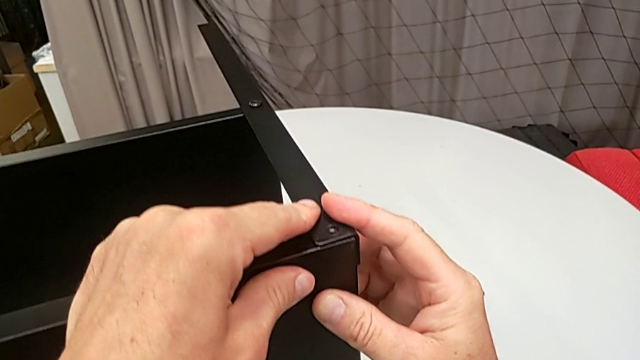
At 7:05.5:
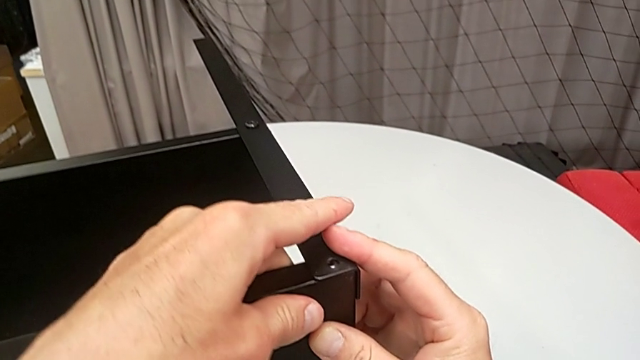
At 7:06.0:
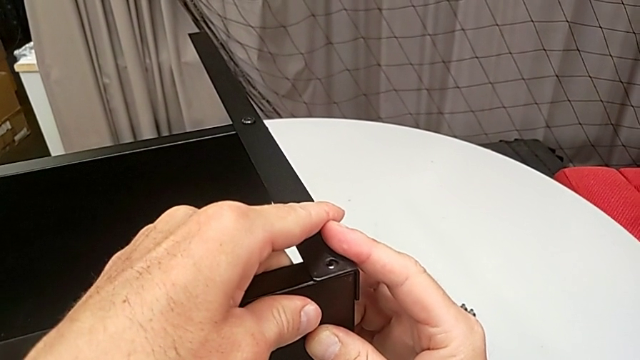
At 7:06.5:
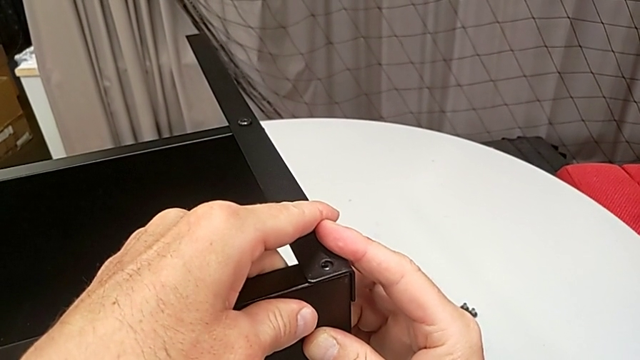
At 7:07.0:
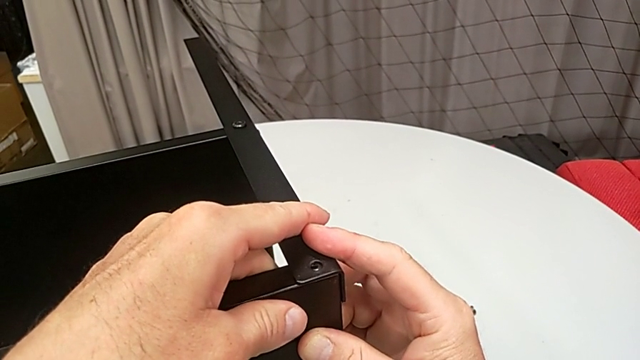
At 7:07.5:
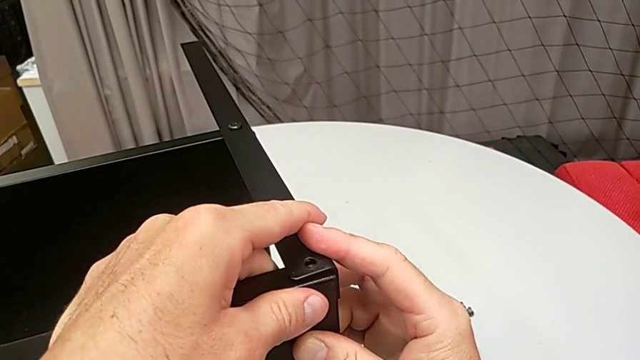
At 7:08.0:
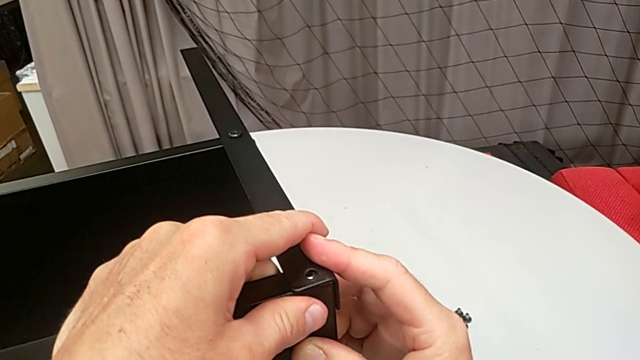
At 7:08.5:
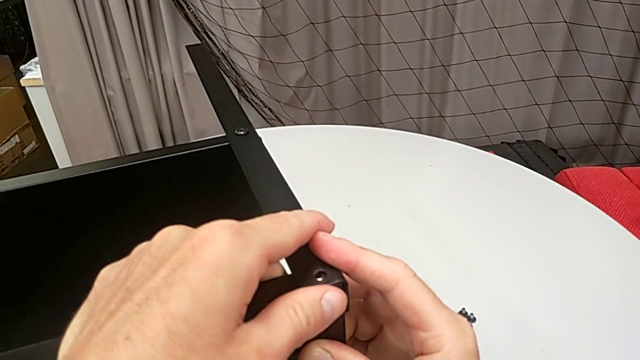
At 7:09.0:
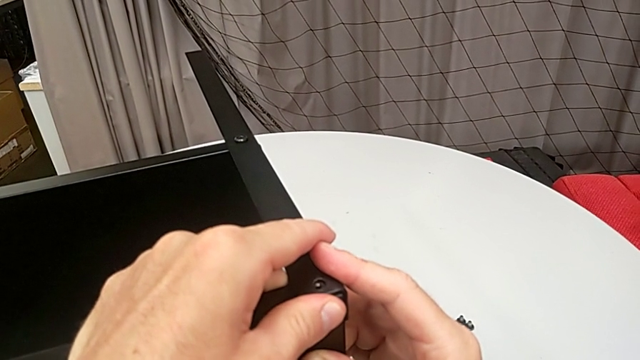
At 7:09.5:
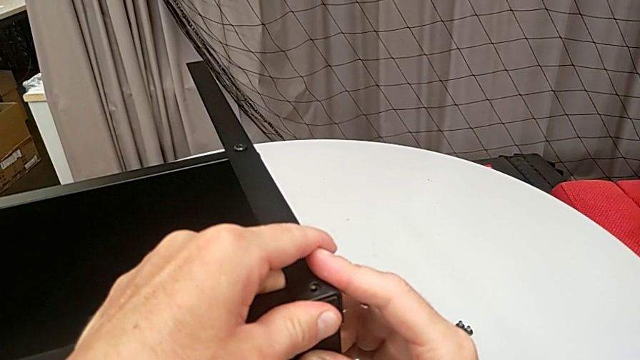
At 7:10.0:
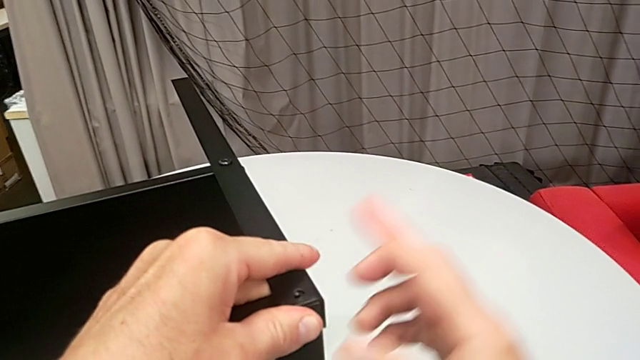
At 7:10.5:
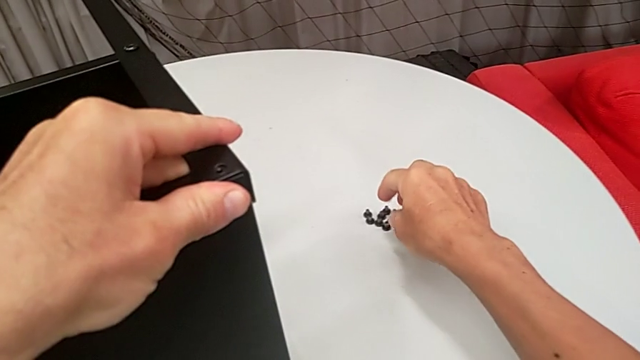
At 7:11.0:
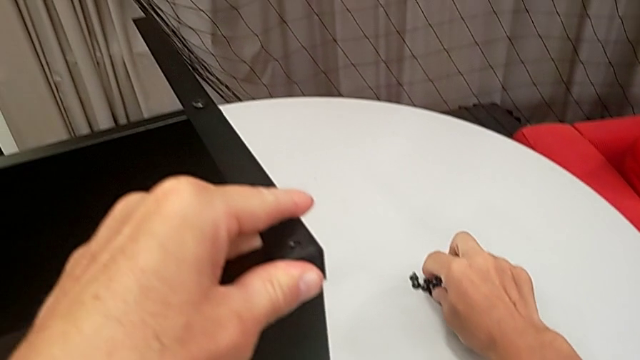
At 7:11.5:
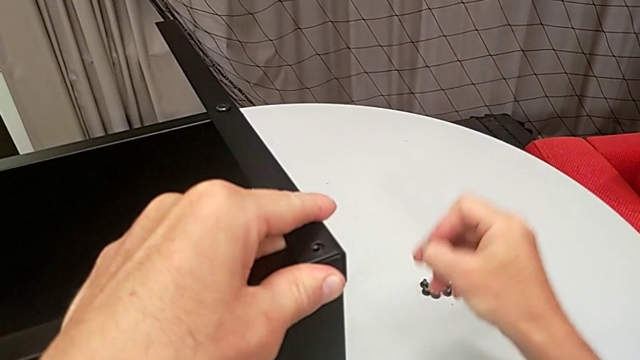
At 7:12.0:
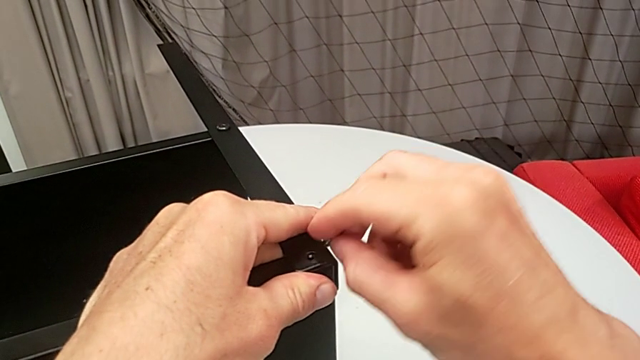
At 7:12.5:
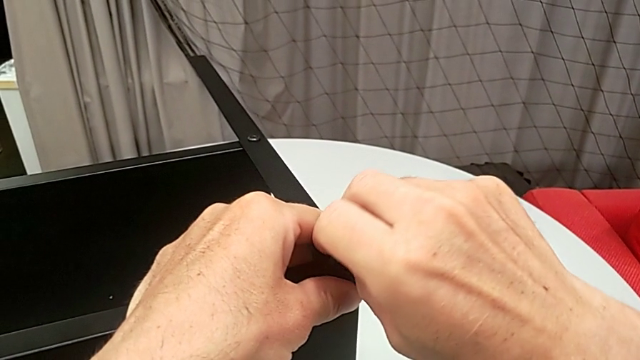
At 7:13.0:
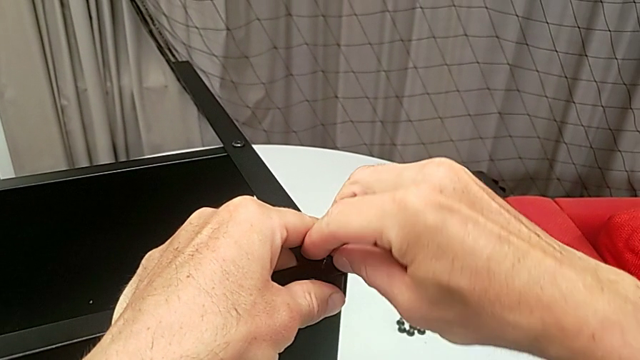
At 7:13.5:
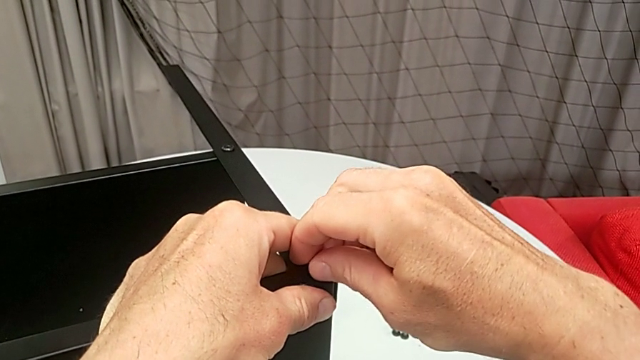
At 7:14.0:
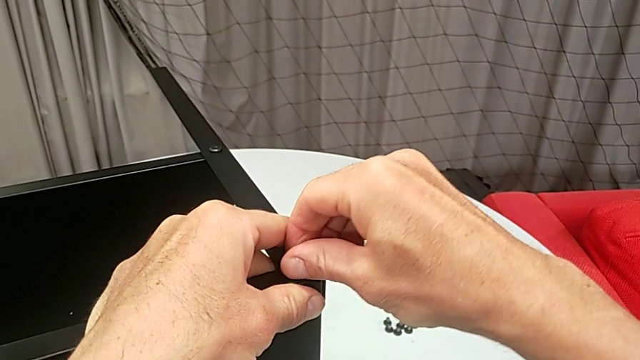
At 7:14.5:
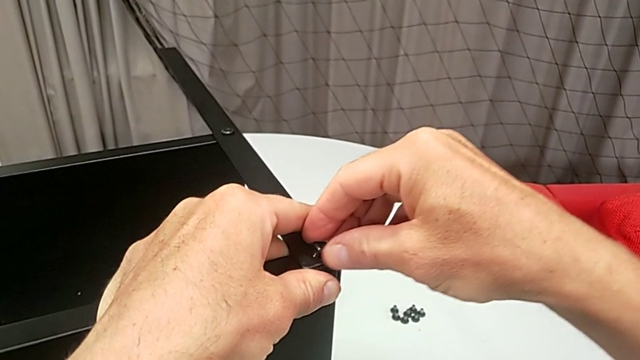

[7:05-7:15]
The camera wearer is assembling the top tray. They keep aligning the top tray, grab the hex socket head and insert it.

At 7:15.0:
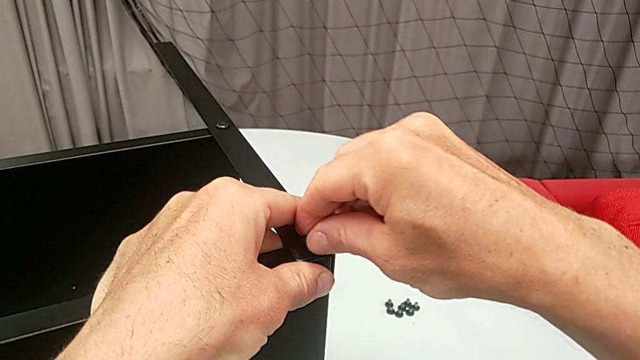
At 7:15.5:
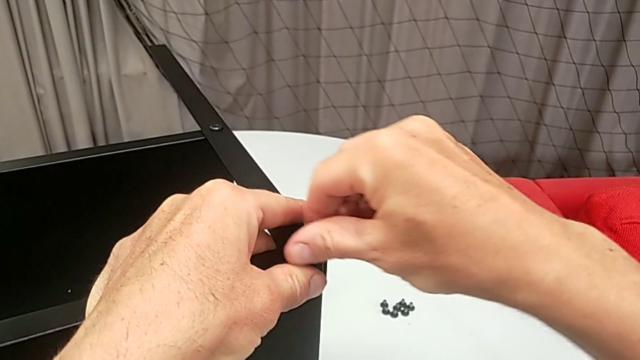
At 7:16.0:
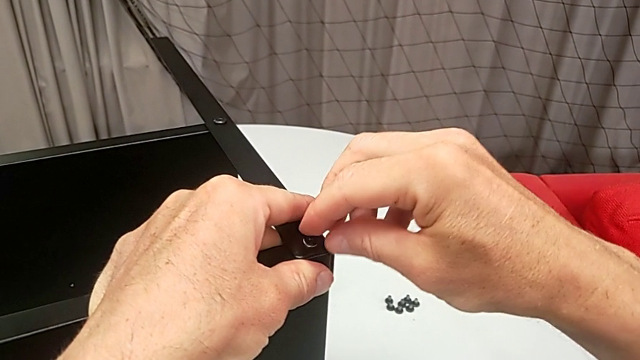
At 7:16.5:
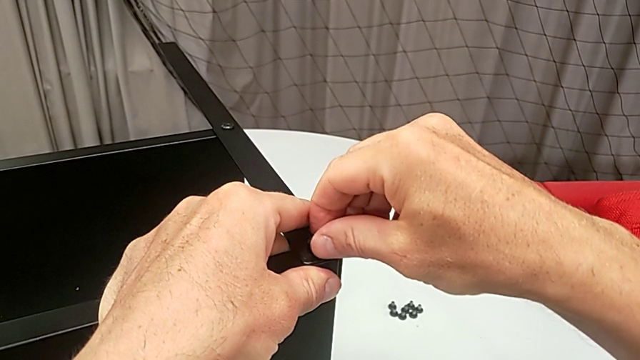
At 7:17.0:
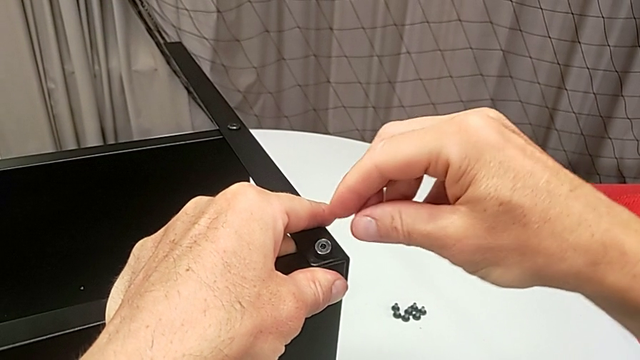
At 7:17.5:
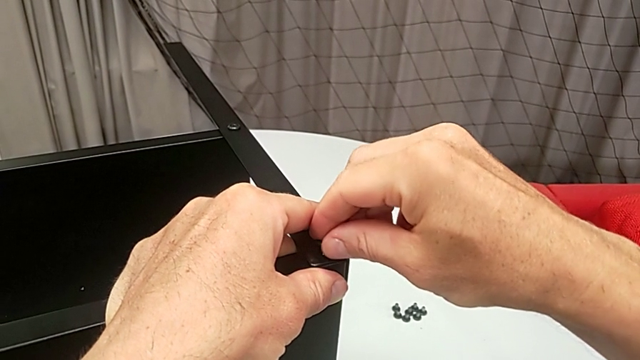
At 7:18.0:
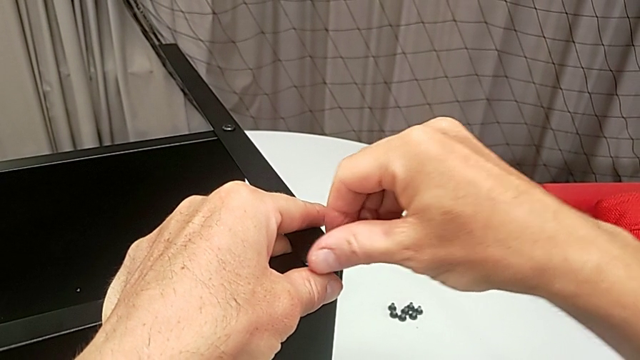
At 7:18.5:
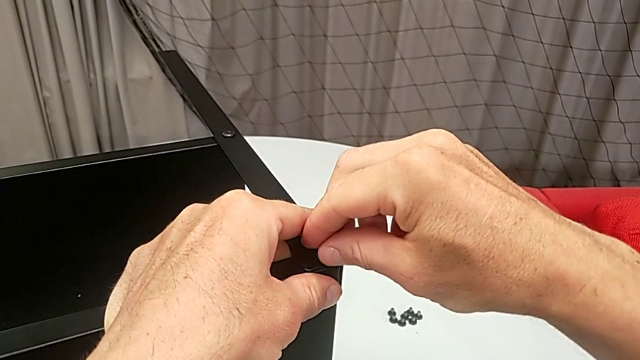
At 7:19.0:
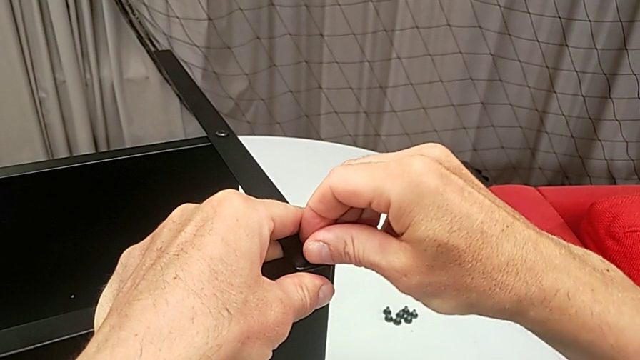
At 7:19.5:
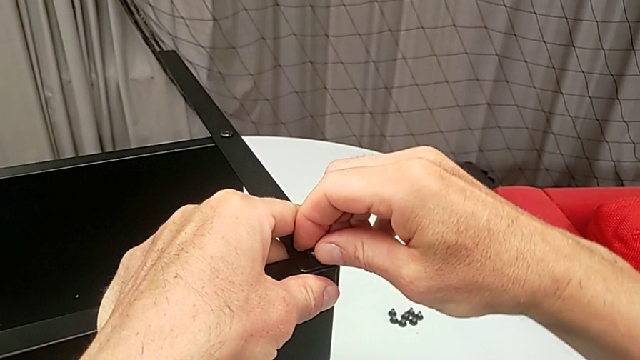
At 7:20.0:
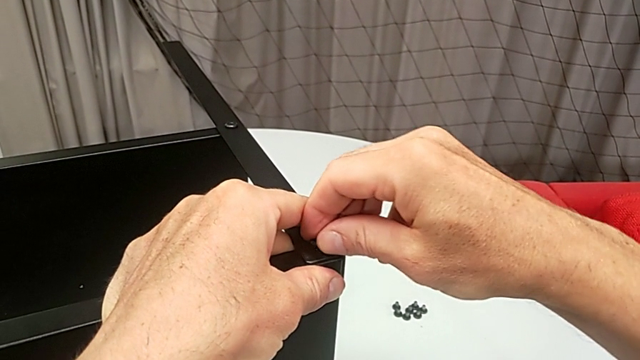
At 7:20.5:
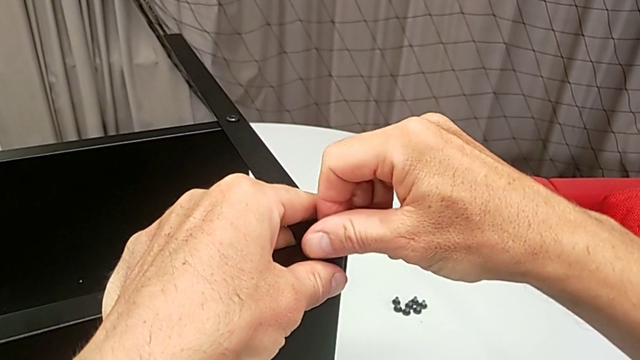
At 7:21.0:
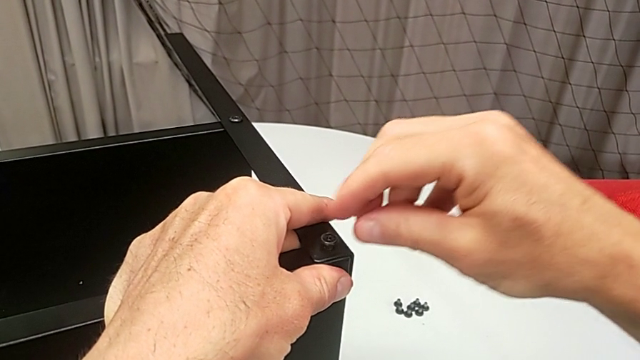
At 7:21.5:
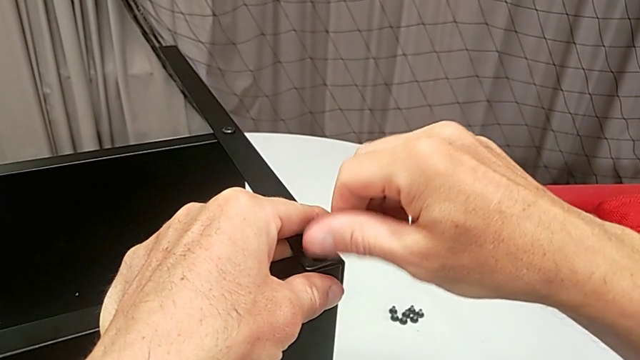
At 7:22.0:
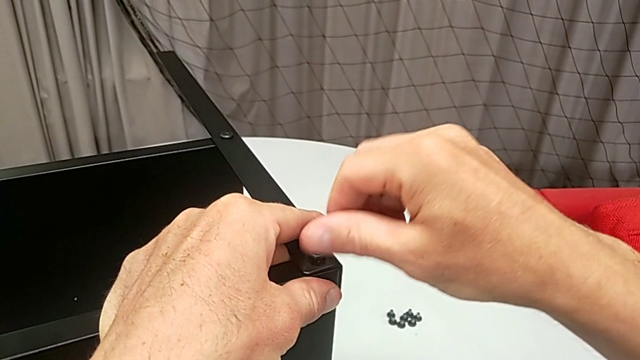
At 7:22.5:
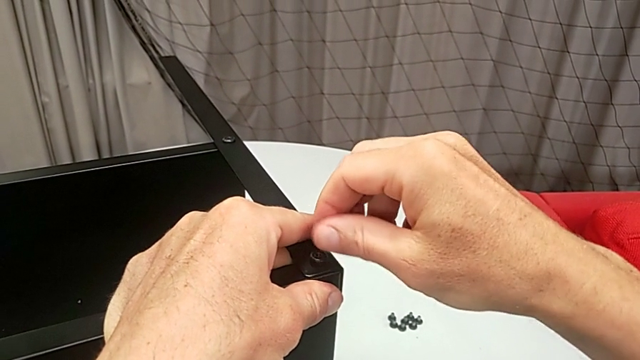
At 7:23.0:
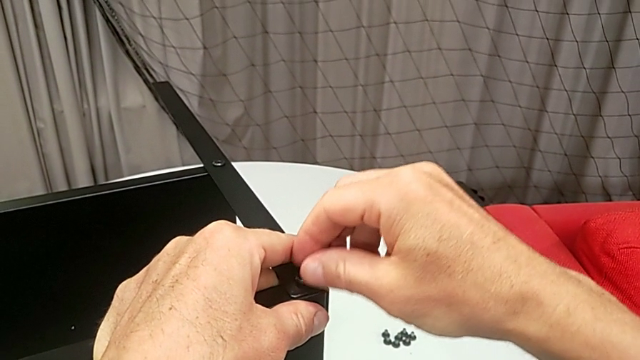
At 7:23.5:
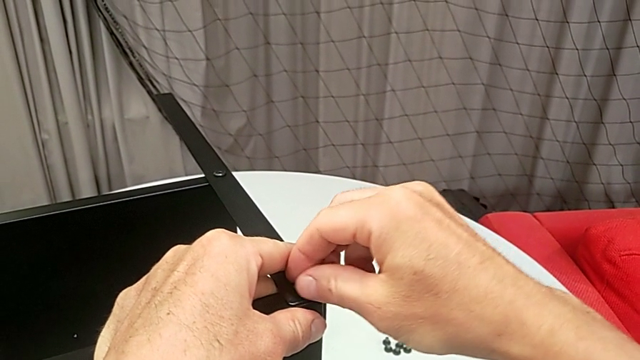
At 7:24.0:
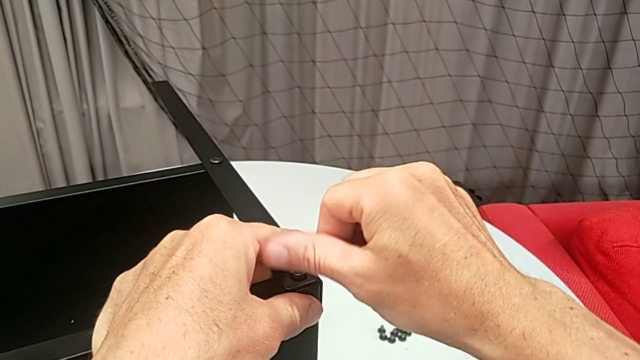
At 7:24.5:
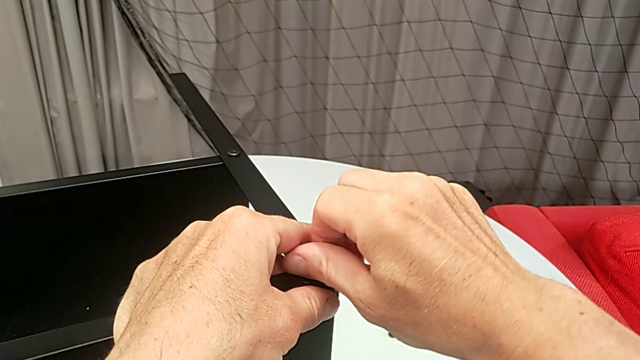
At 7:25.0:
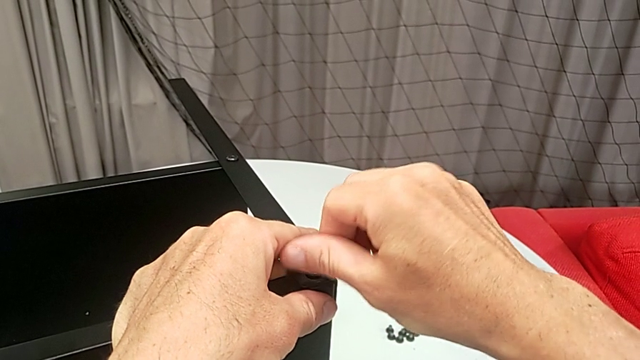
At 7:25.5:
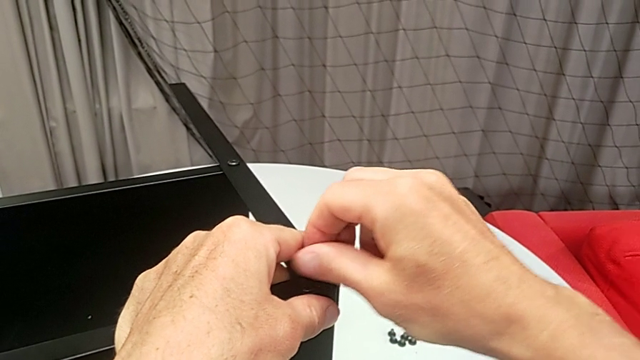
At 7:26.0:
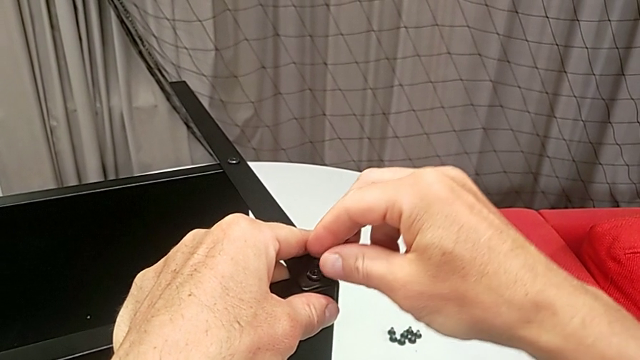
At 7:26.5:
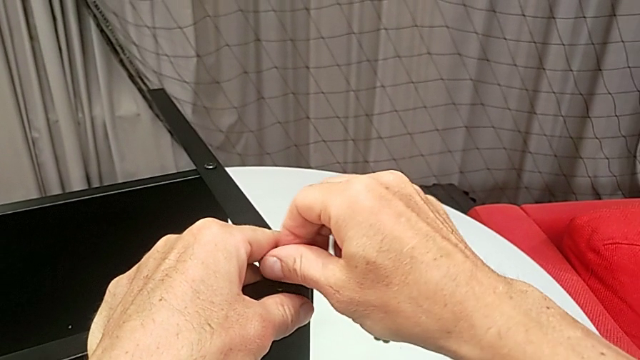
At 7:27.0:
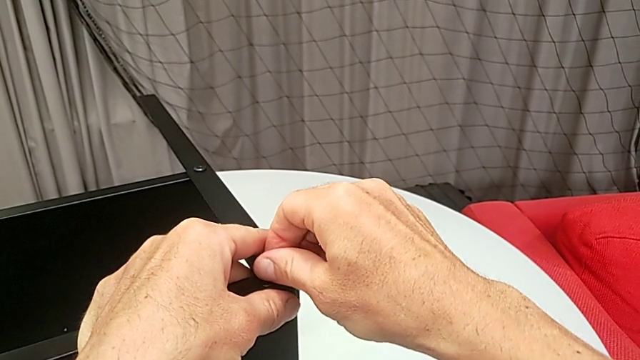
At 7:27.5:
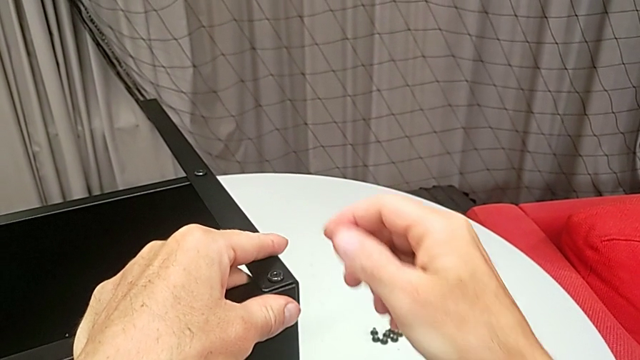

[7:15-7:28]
The camera wearer is assembling the top tray. They screw the hex socket head.
